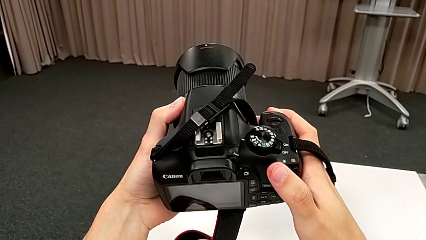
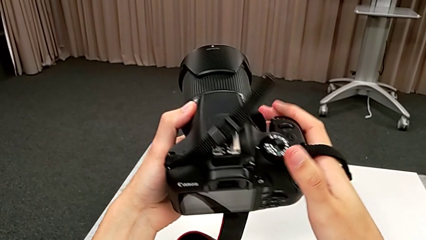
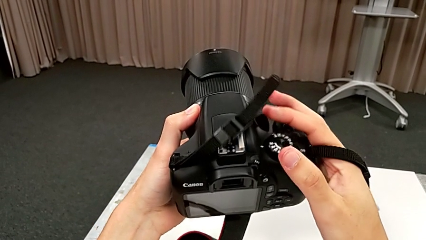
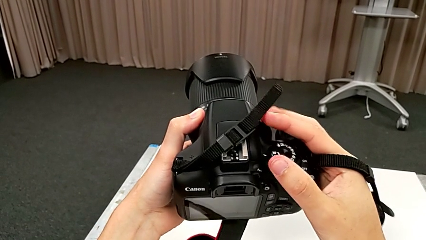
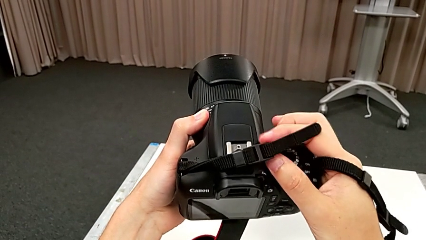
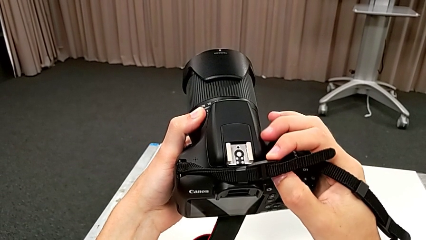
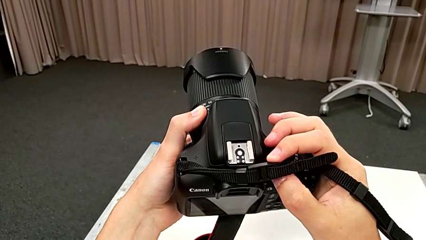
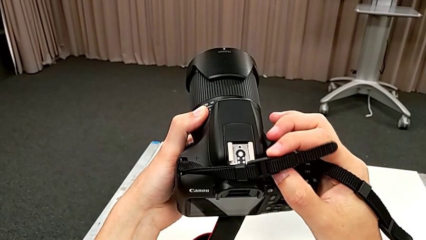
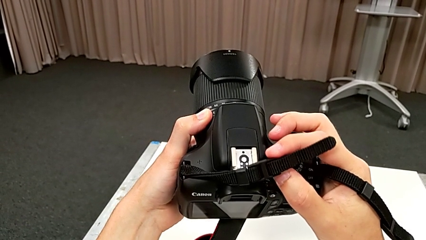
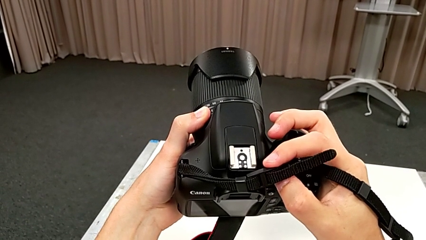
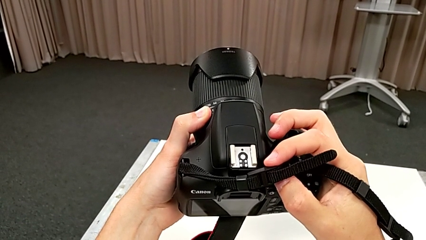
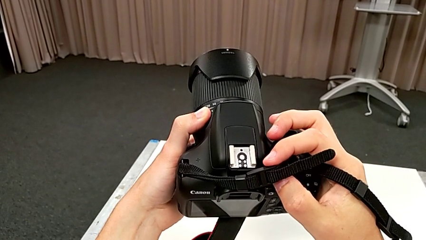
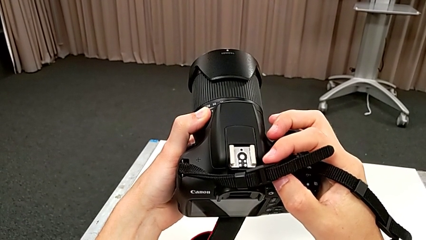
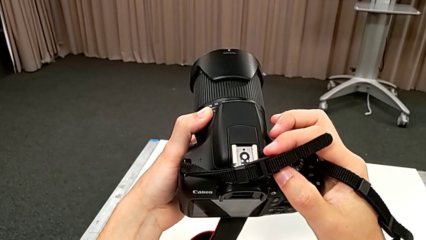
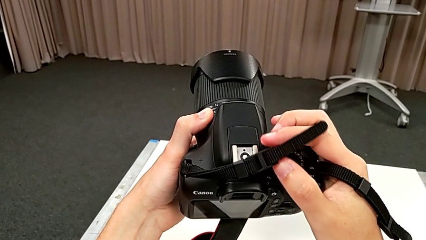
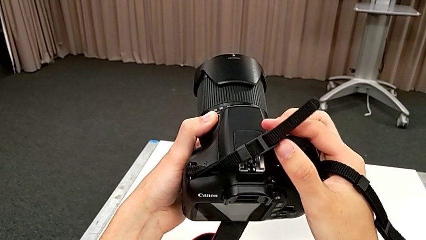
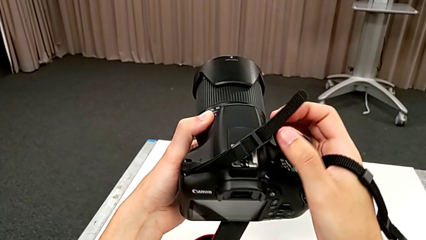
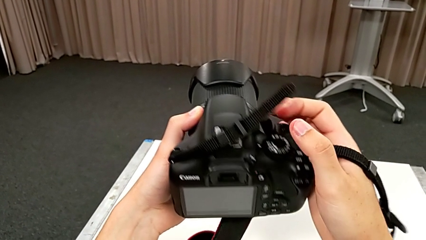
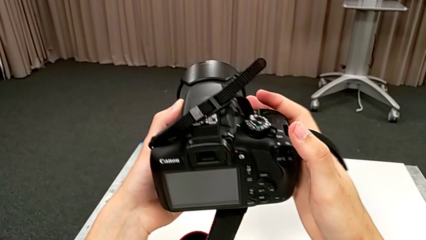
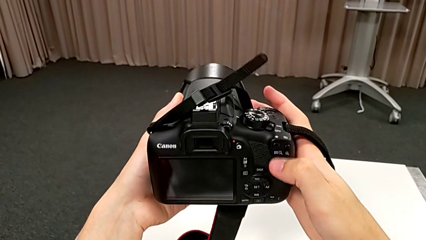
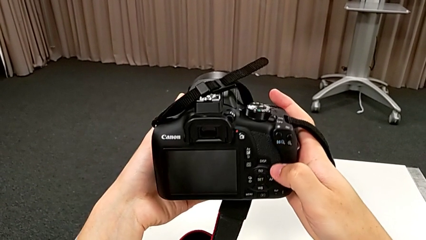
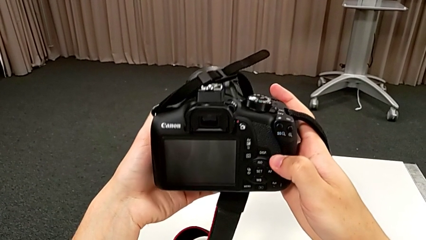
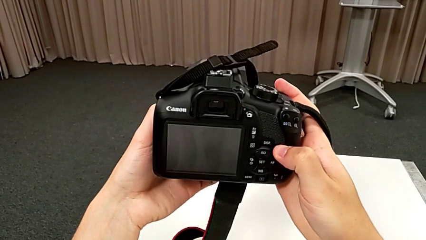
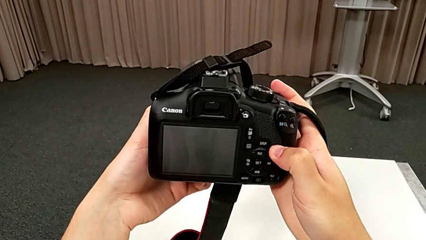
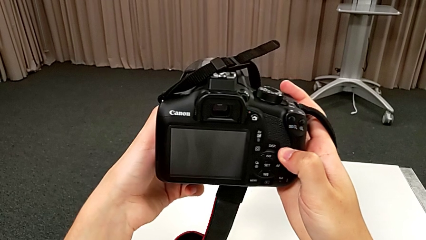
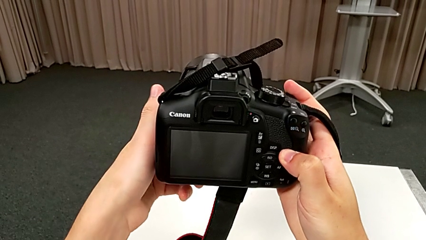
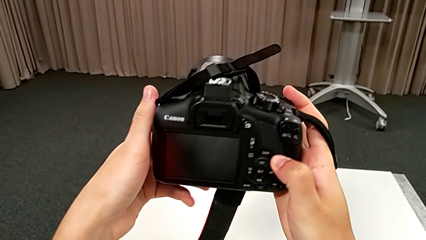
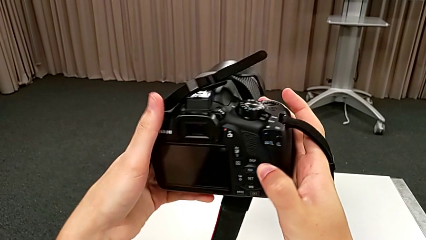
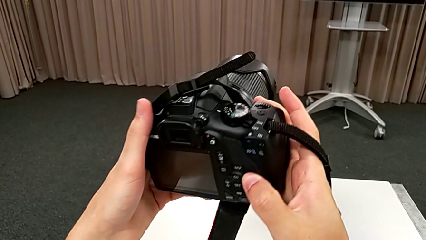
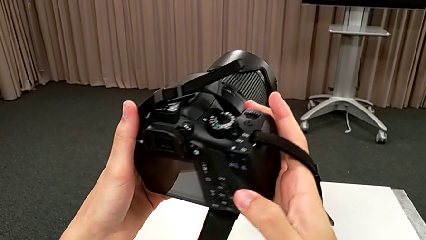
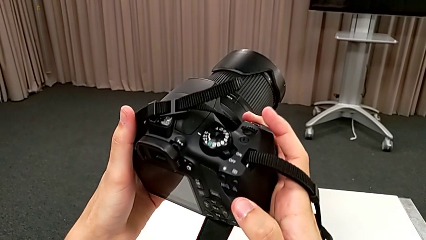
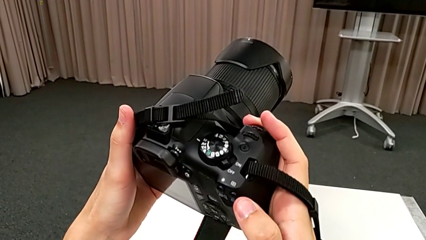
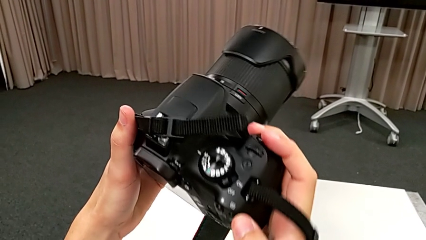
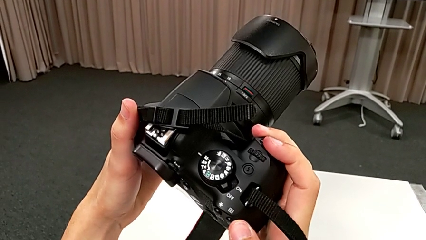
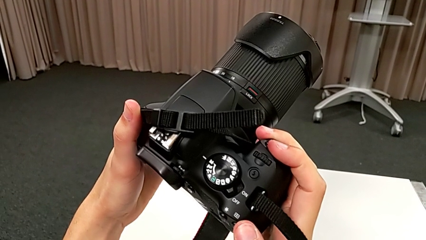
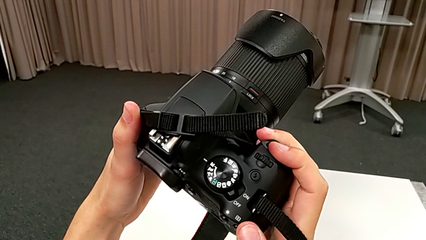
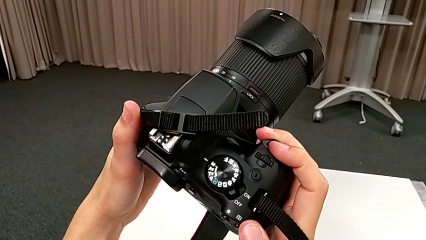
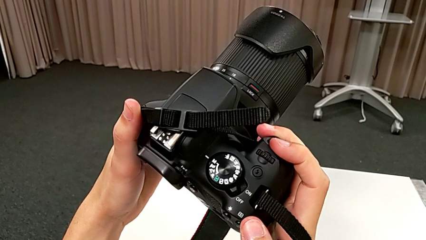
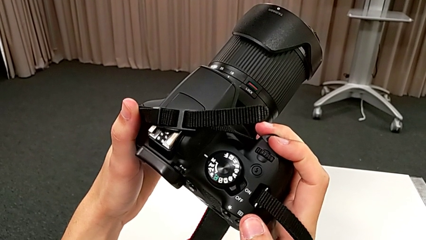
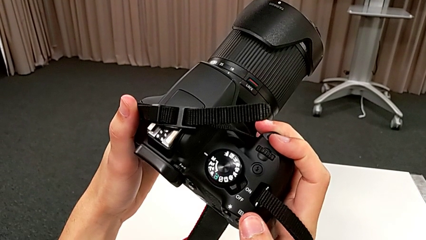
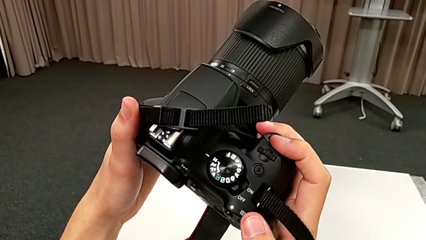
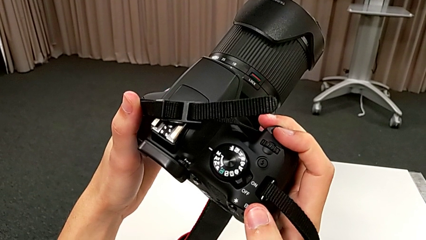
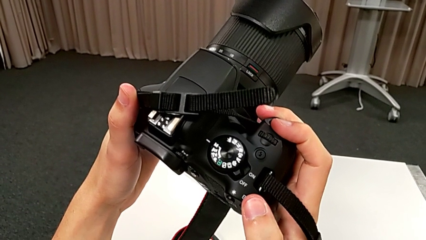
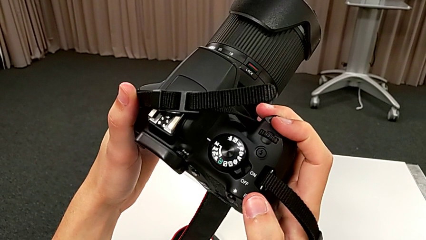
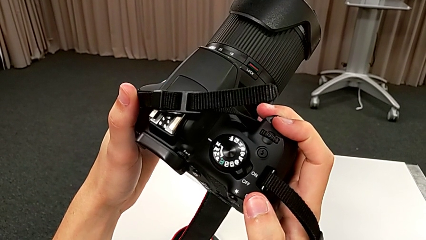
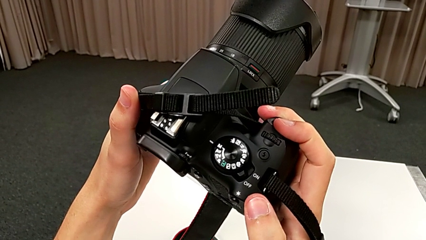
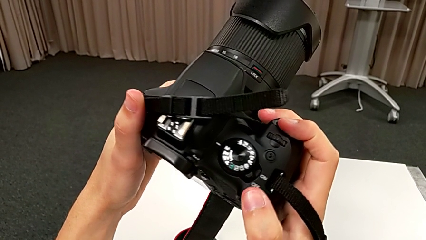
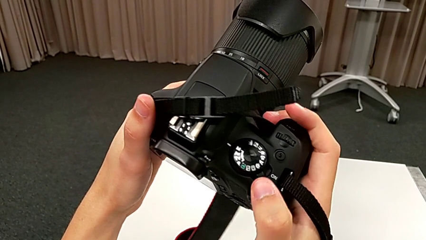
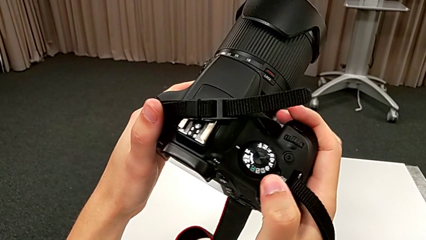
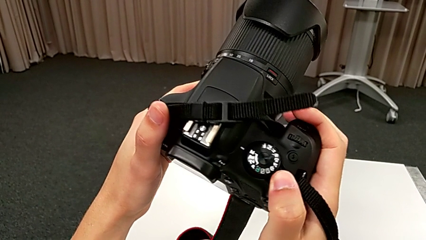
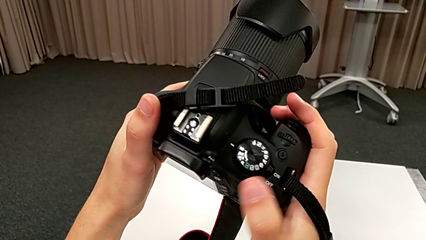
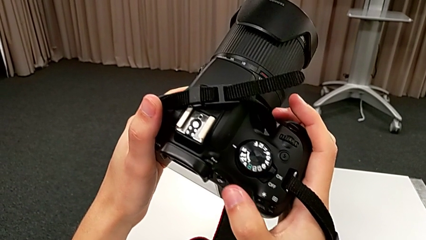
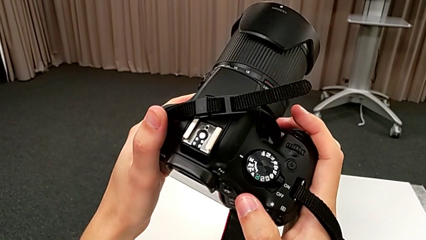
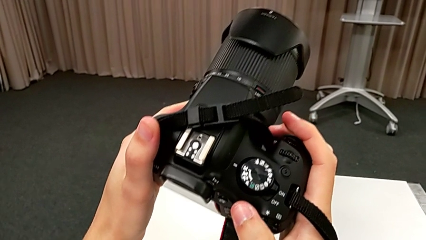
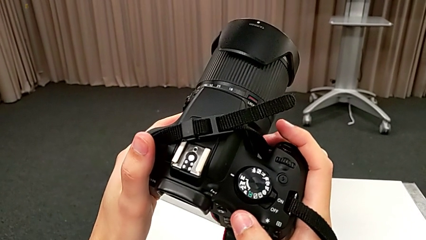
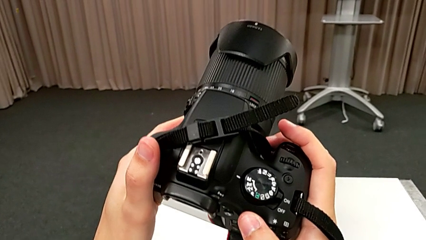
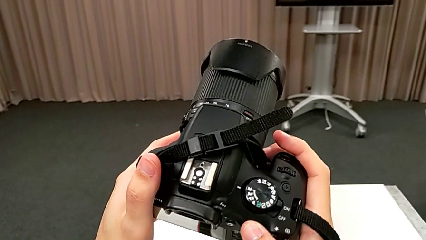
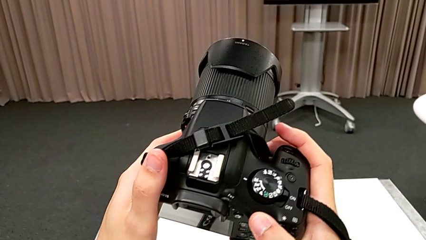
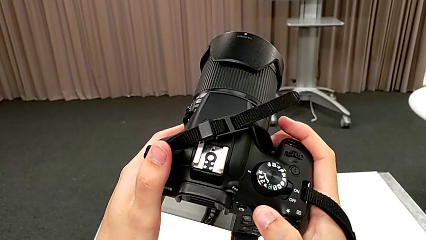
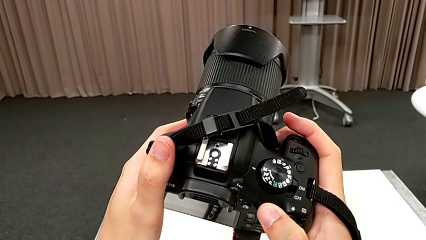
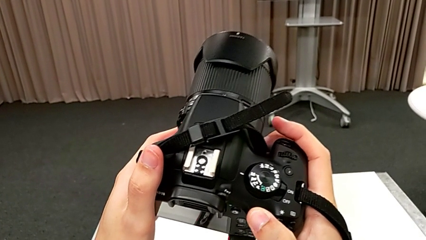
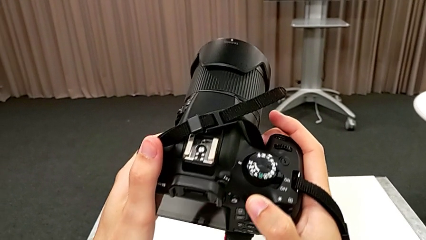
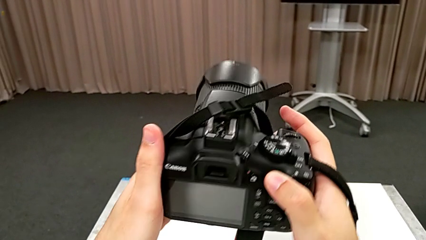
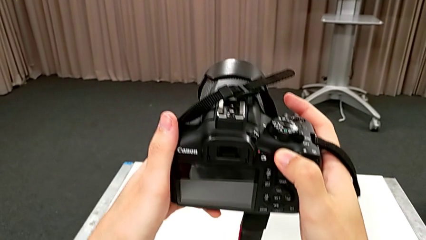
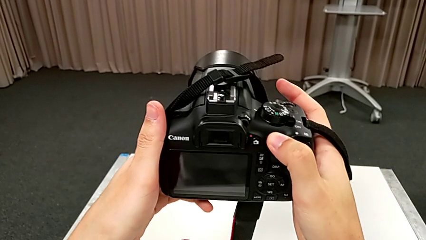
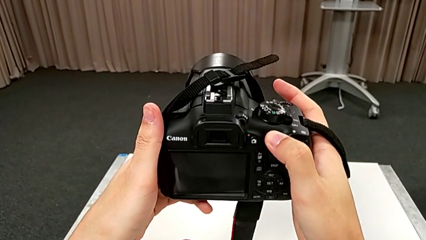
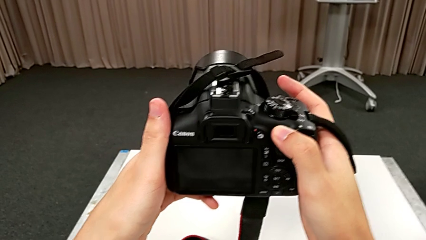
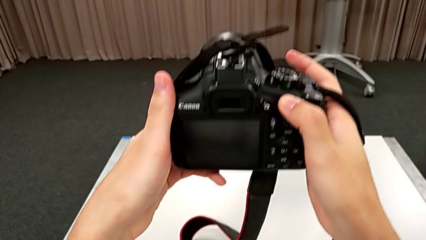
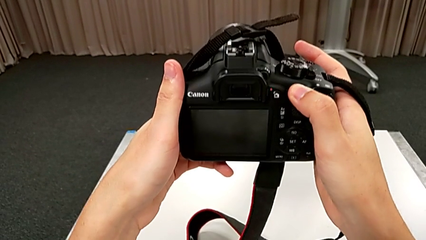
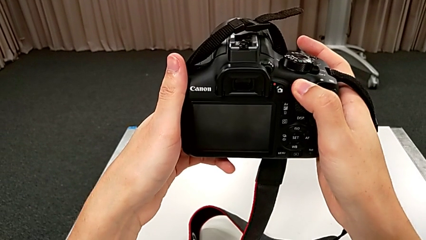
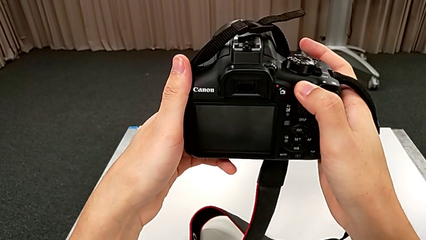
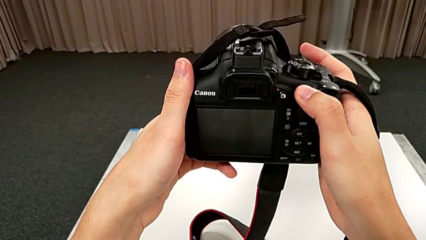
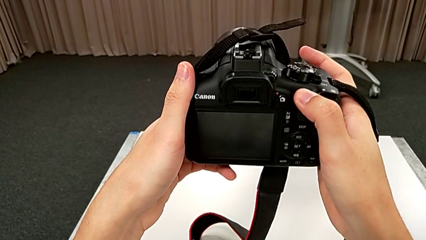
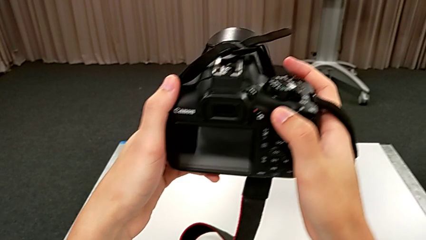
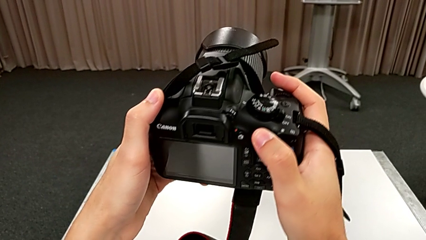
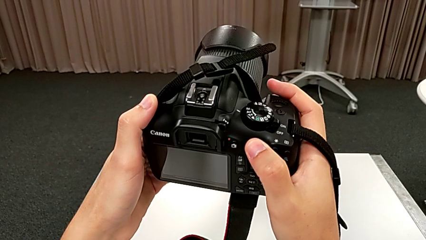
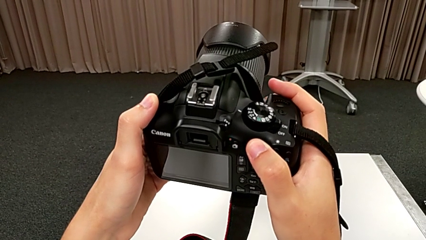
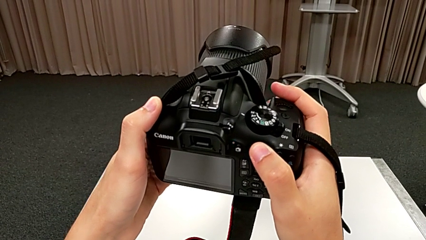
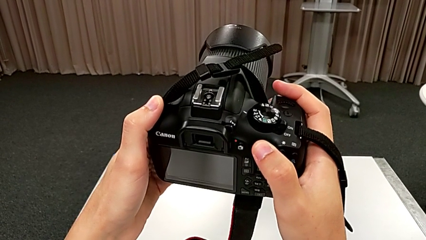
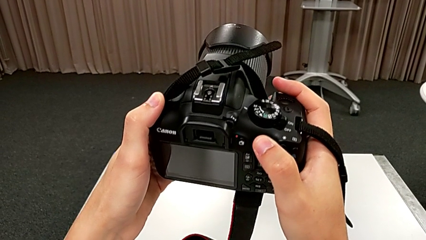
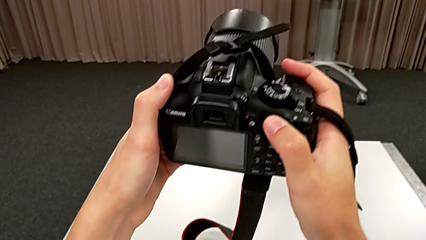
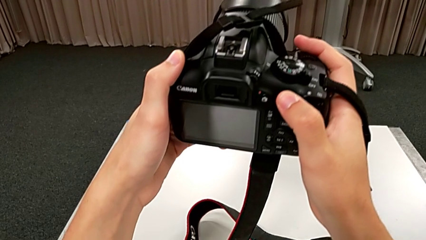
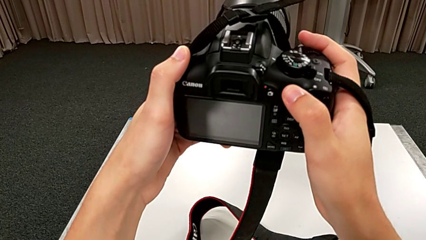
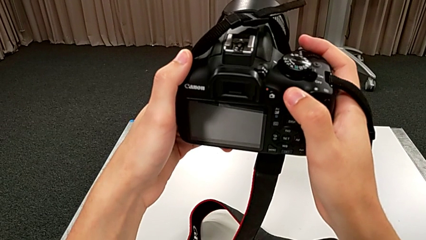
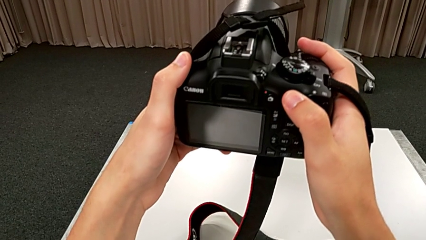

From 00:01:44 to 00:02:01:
The camera wearer is turning on the camera. They keep rotating the DSLR, slide the power button, rotate the DSLR and begin to hold it.
